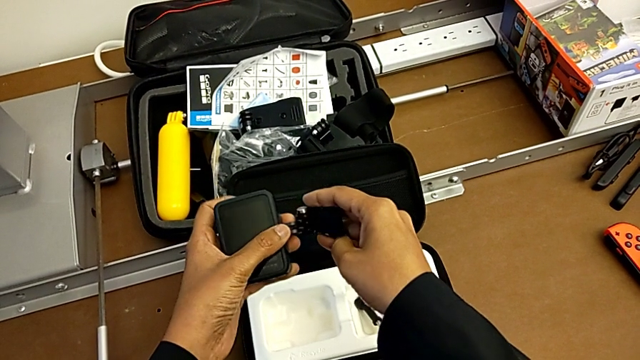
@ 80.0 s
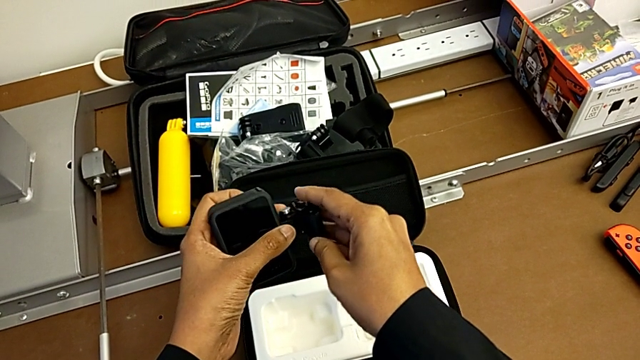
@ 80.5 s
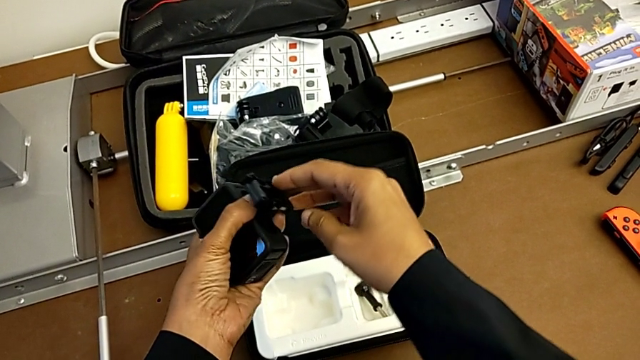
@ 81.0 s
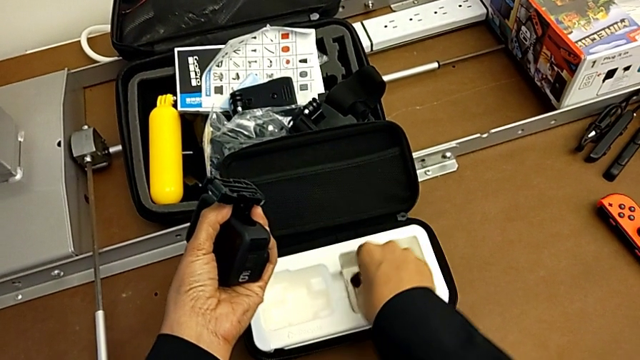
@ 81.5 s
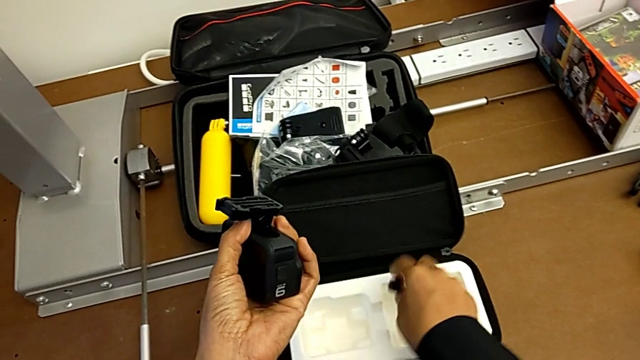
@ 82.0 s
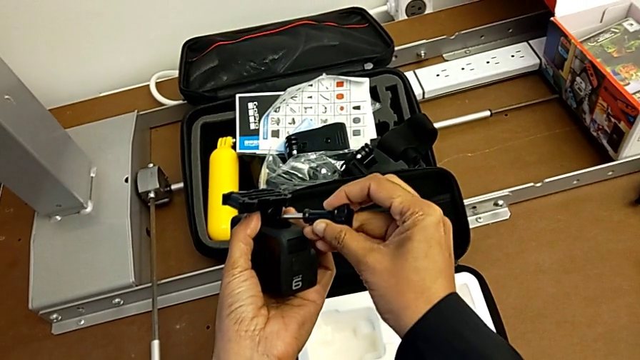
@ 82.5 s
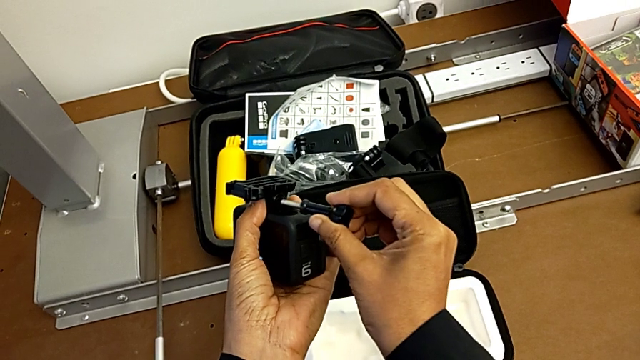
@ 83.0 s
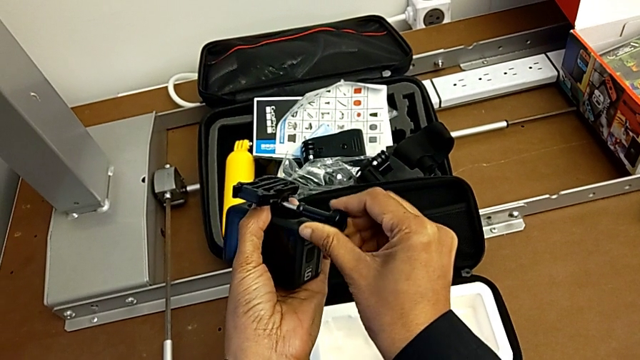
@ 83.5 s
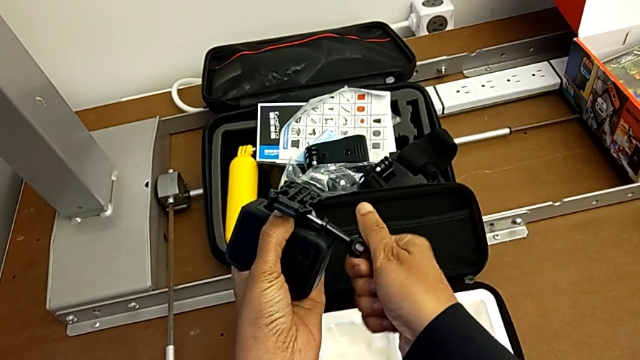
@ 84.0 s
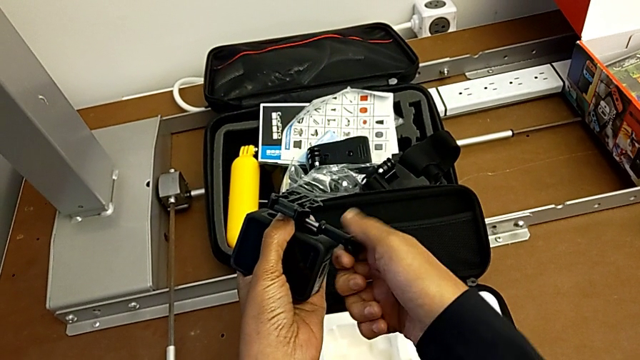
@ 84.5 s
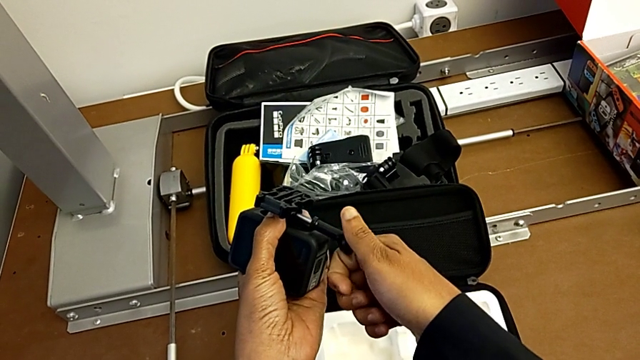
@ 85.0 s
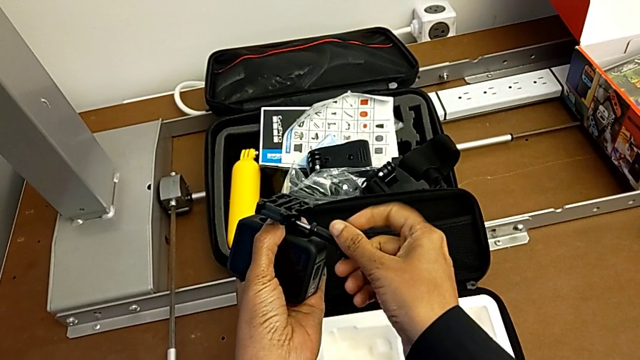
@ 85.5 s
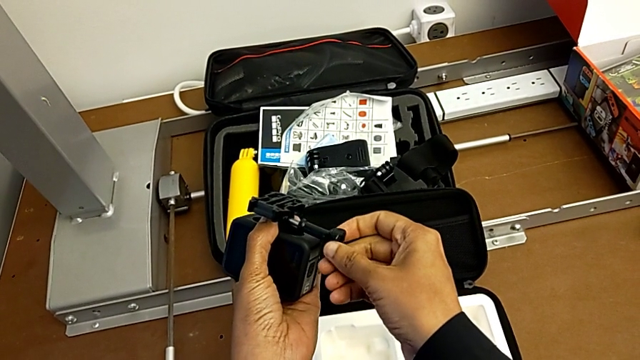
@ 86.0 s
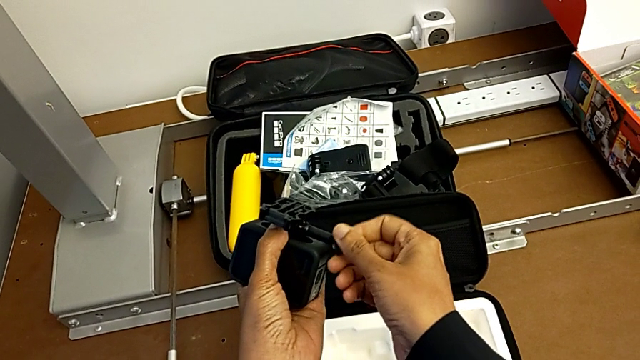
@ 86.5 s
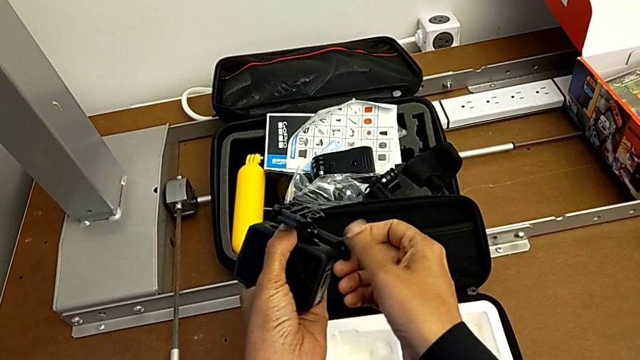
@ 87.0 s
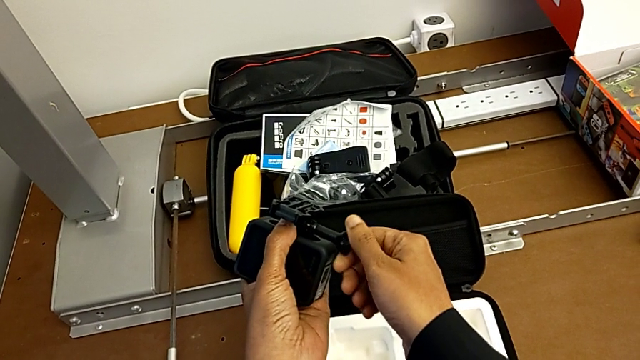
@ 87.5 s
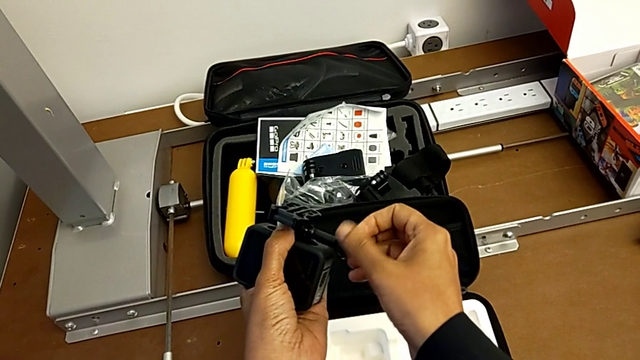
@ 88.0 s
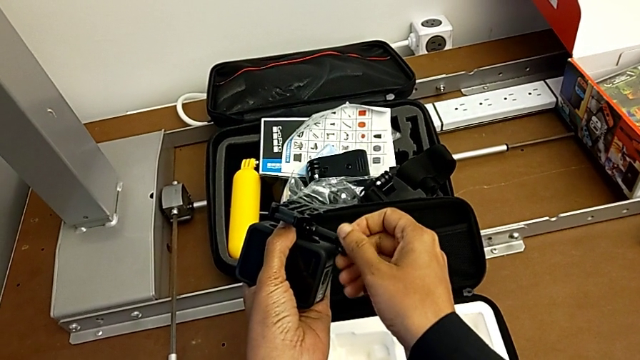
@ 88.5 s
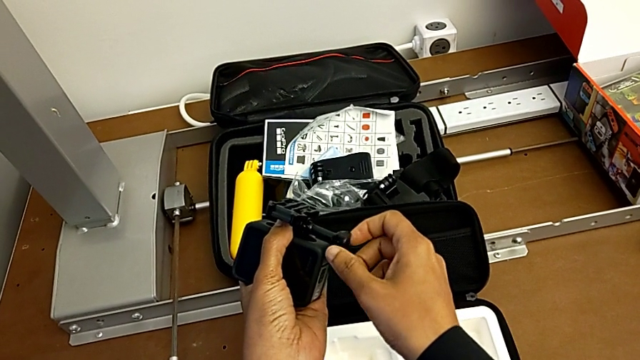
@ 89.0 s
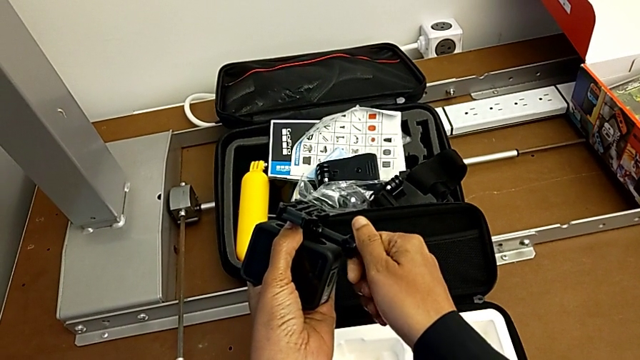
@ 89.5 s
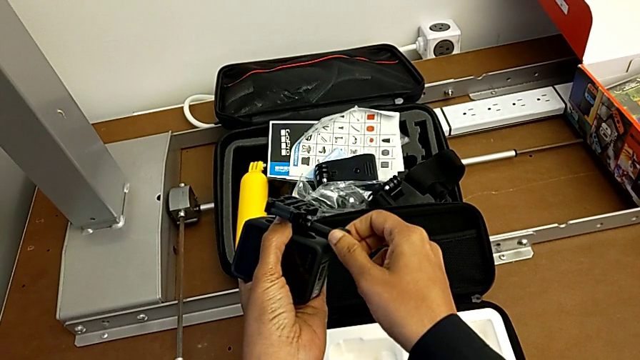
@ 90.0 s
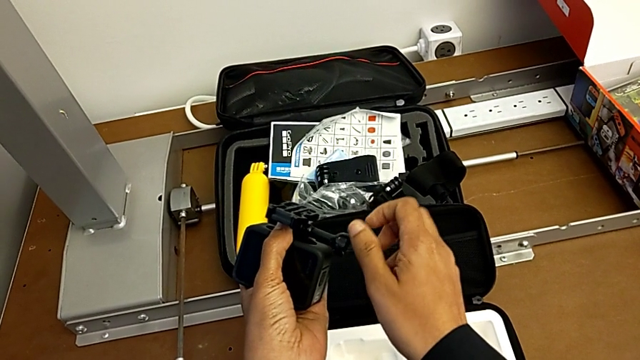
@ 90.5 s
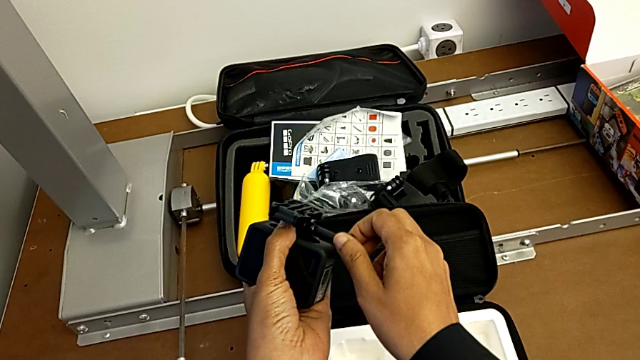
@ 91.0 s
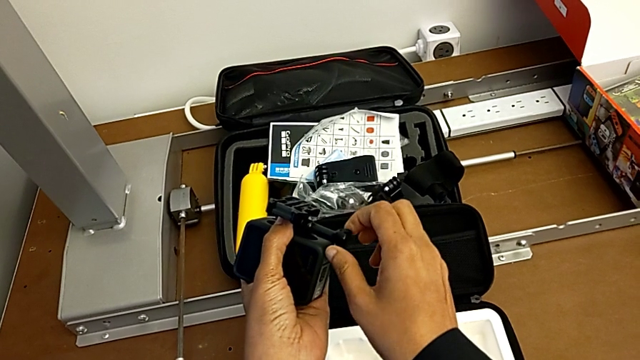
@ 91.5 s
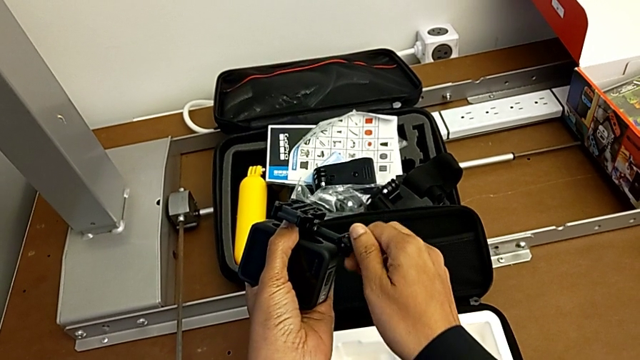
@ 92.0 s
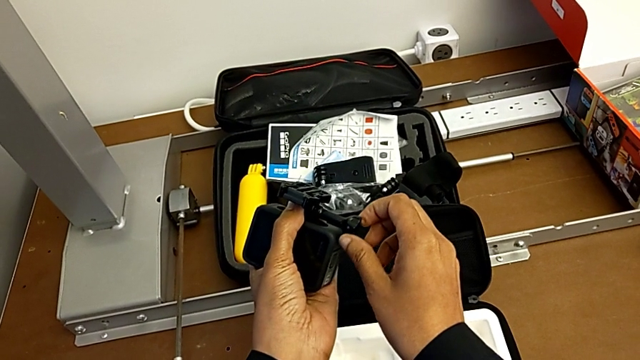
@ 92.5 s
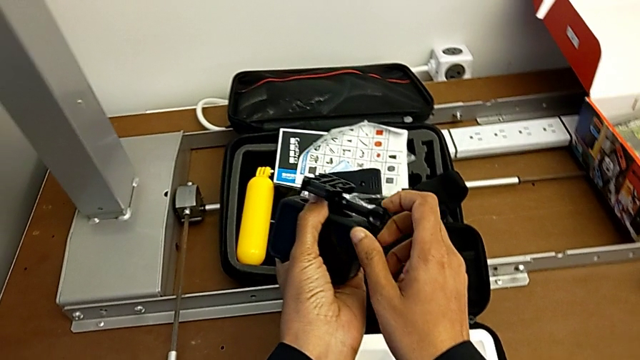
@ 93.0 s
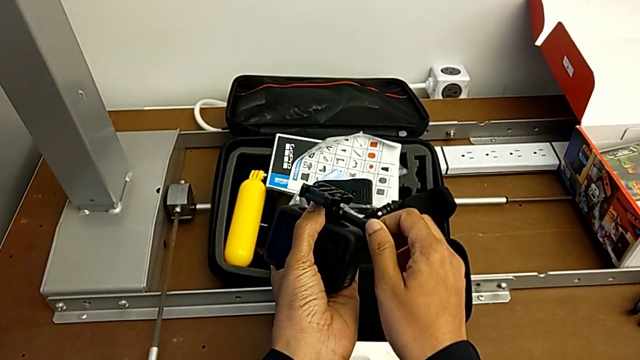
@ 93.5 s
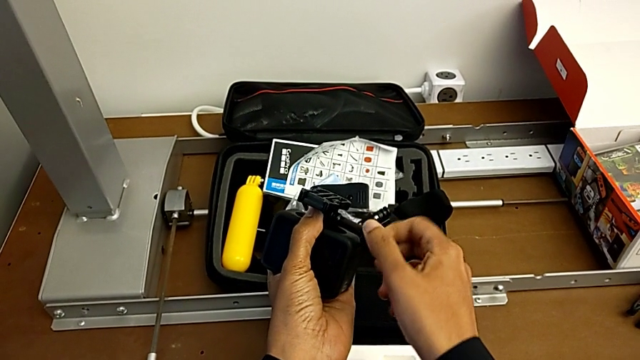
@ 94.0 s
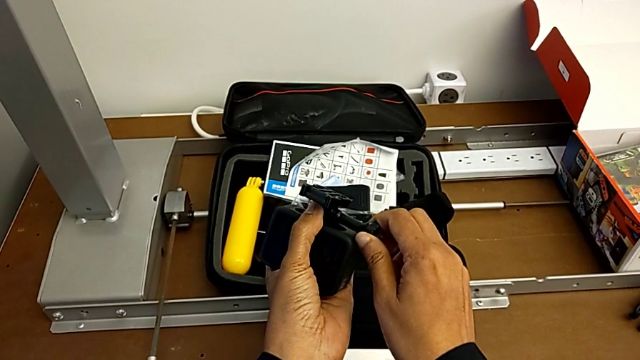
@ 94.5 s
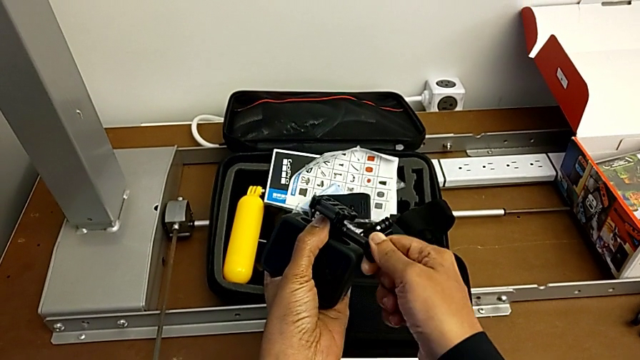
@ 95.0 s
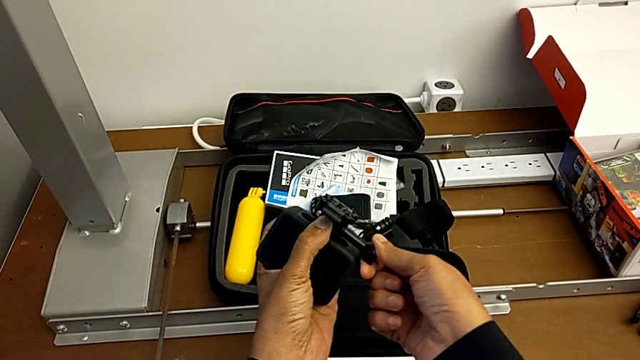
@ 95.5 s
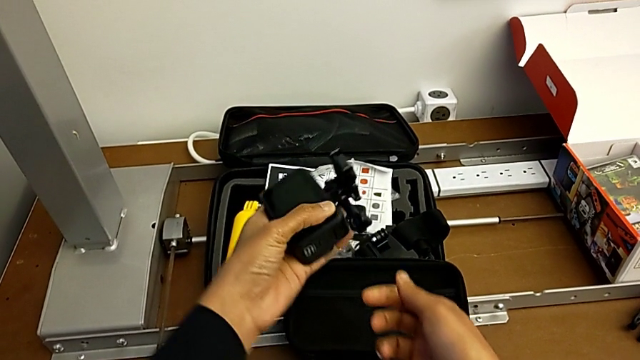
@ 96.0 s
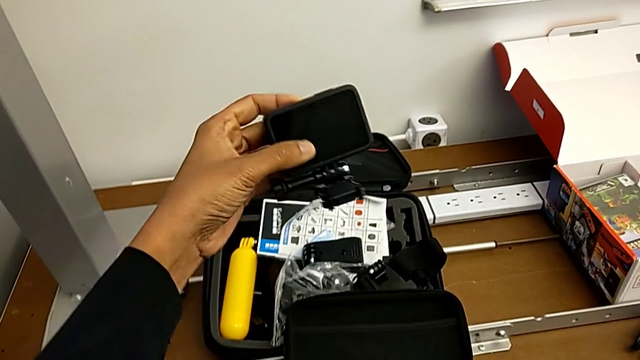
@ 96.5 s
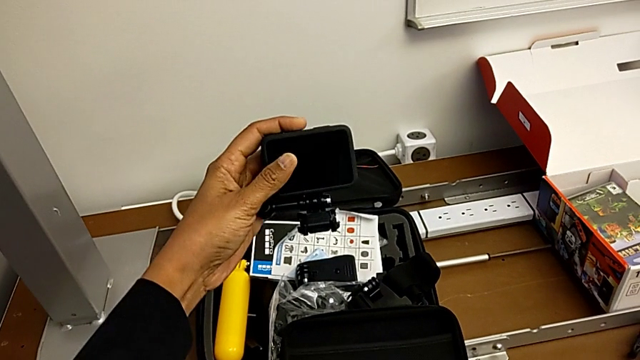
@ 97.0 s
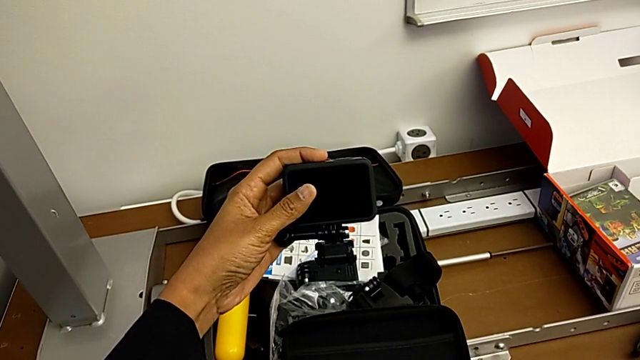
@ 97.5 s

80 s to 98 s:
The camera wearer is putting the strip on the GoPro. They insert the mounting peg, lift the screw, rotate it, screw it and rotate the GoPro.

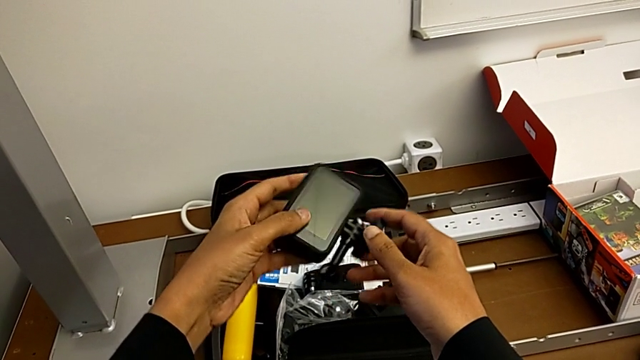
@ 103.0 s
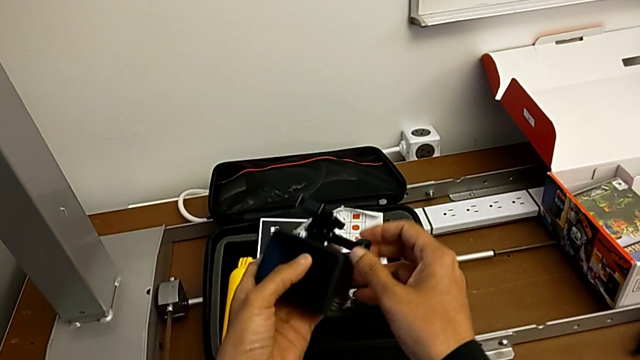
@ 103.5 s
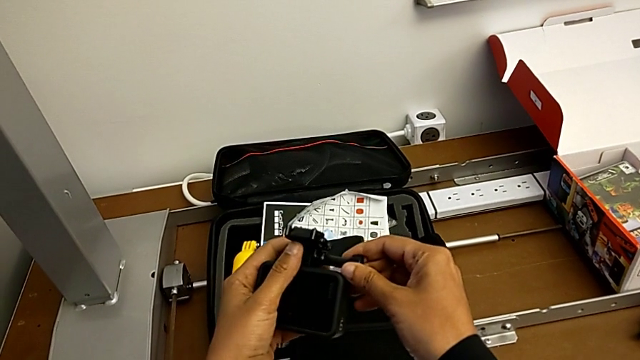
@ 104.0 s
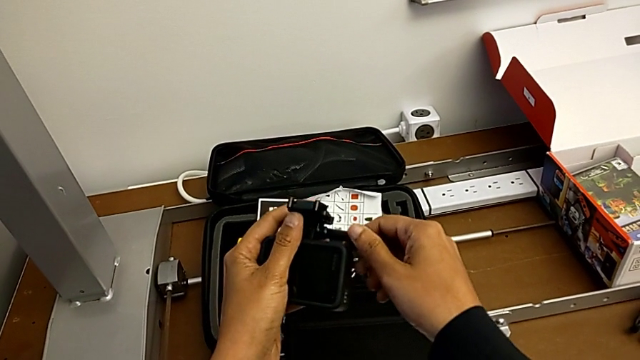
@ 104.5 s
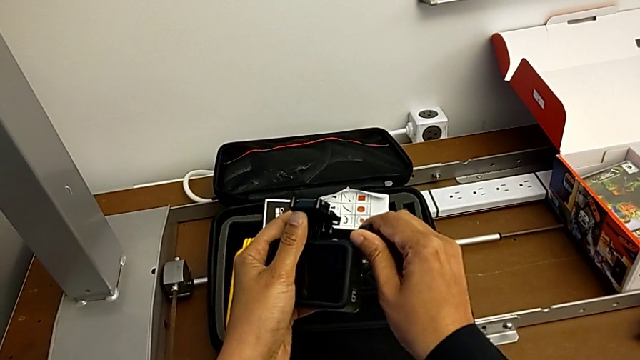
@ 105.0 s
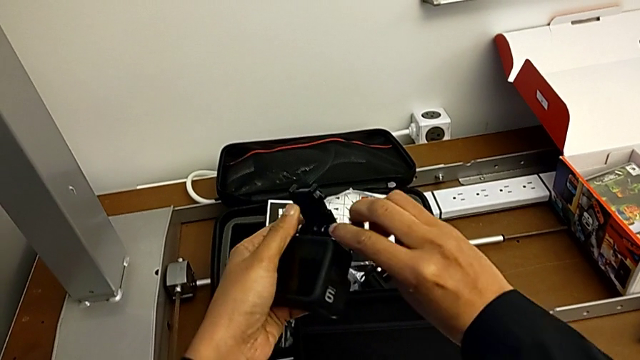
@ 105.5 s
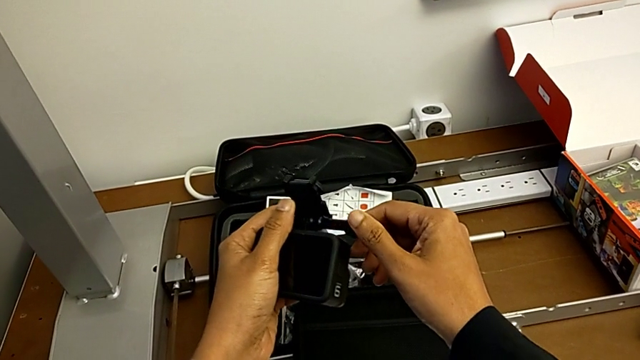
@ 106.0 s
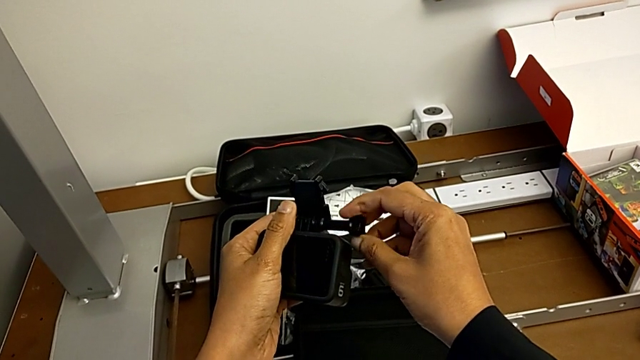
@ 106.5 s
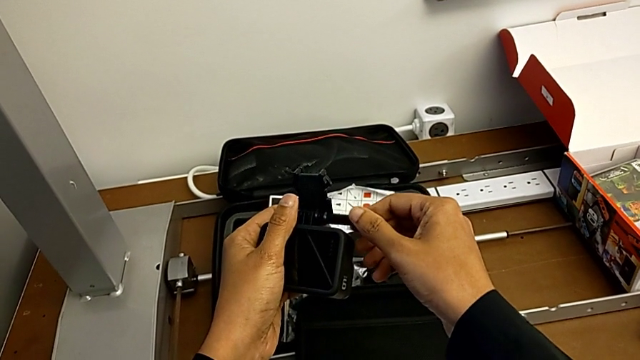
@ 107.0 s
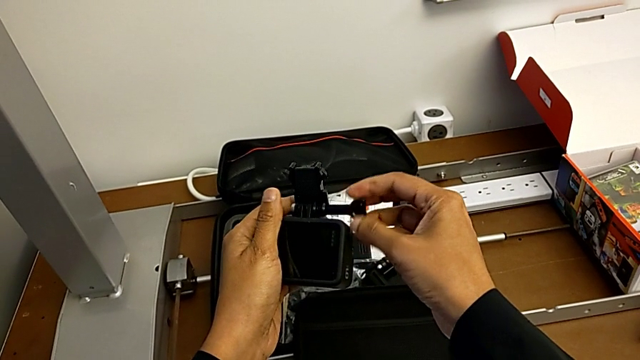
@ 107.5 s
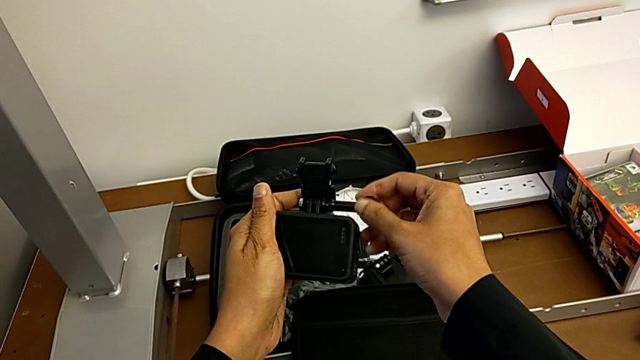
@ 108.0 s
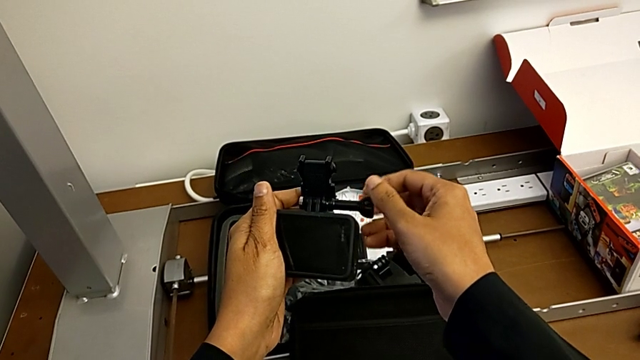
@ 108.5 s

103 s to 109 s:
The camera wearer is changing their stance to tripod mode. They rotate the GoPro and begin to unscrew the mounting peg.
